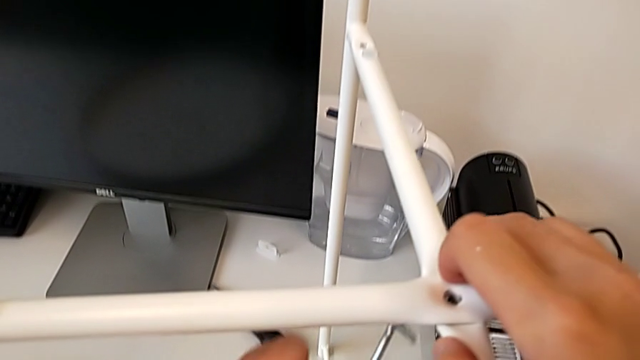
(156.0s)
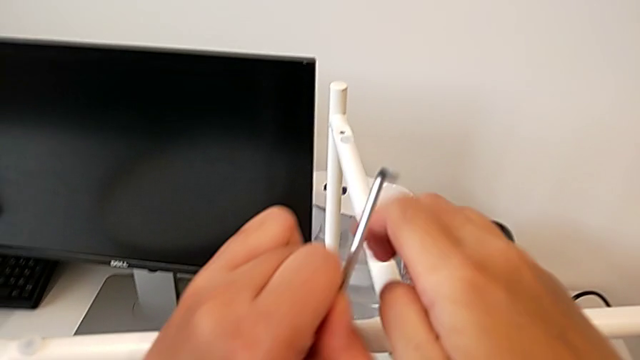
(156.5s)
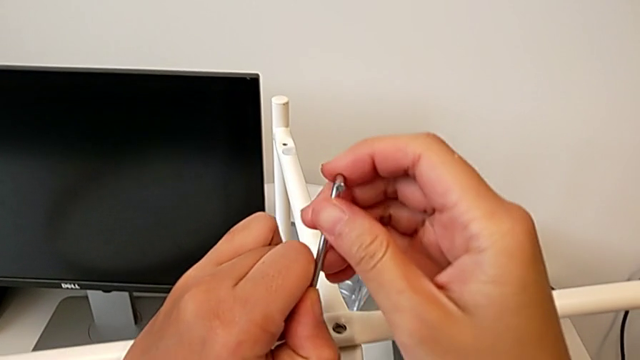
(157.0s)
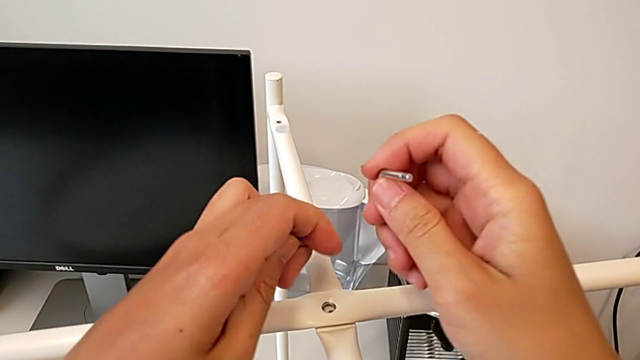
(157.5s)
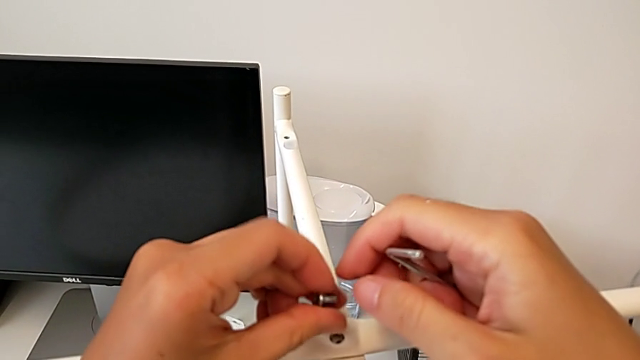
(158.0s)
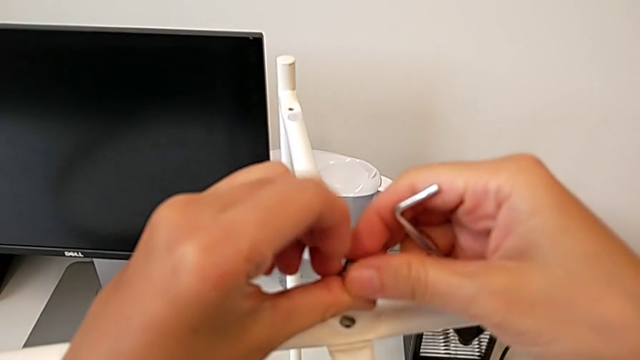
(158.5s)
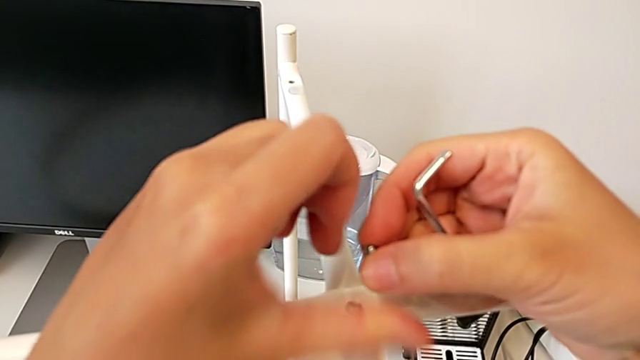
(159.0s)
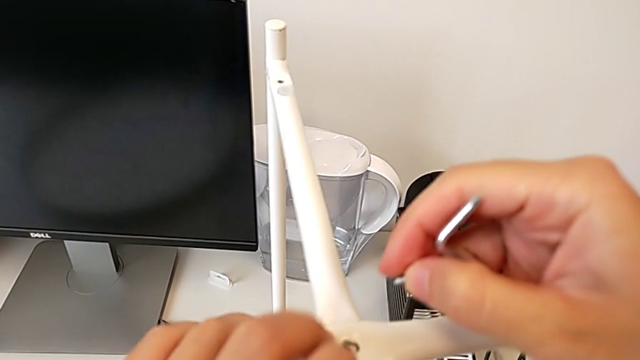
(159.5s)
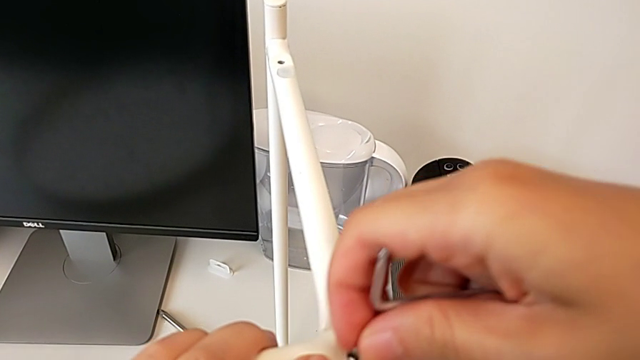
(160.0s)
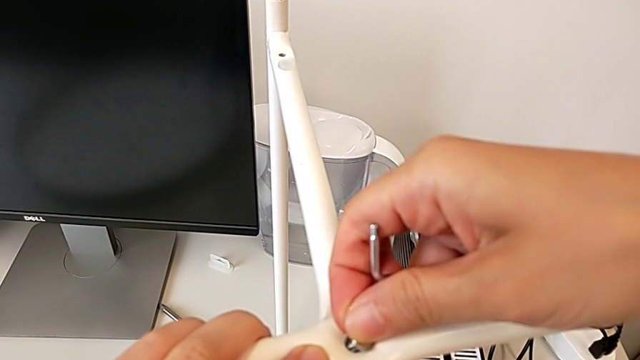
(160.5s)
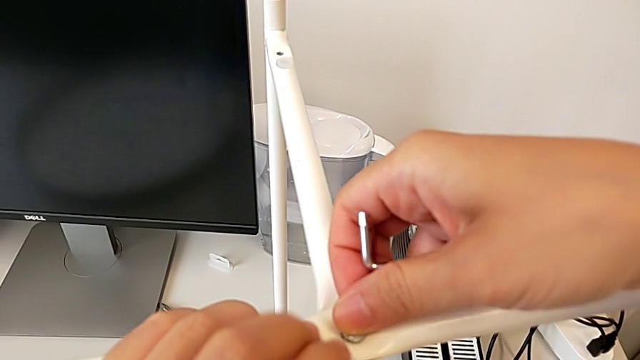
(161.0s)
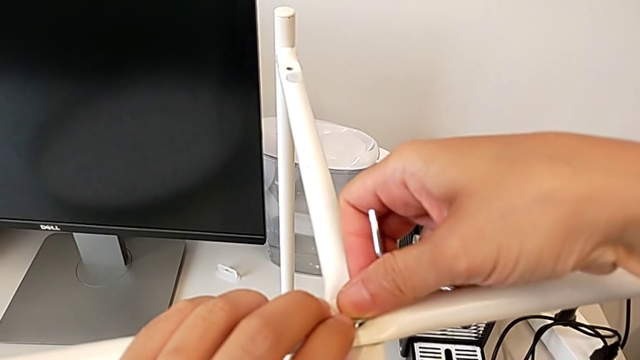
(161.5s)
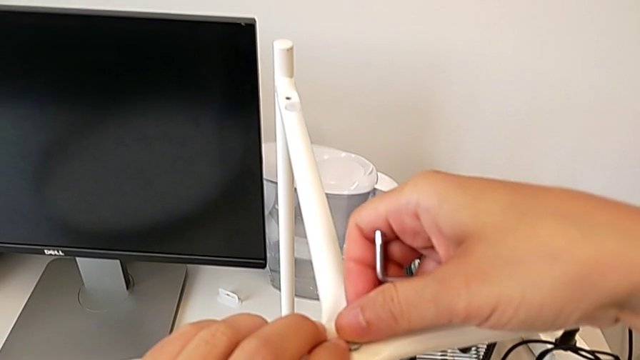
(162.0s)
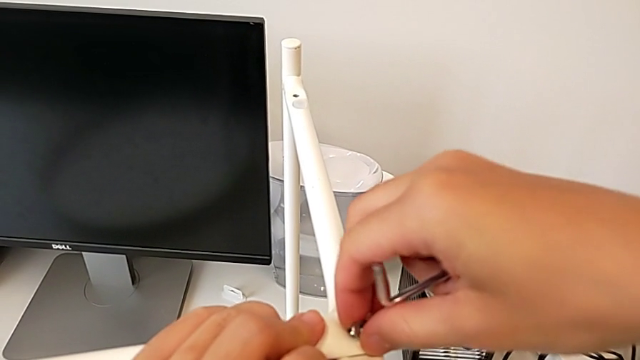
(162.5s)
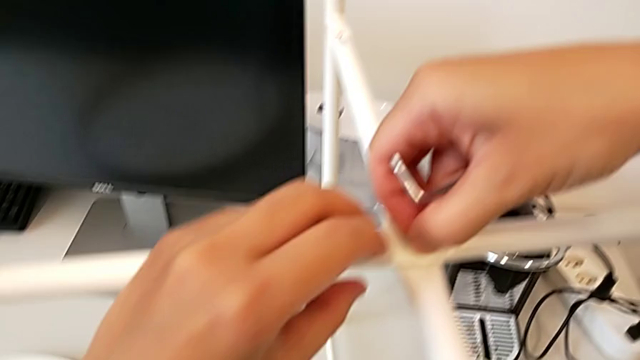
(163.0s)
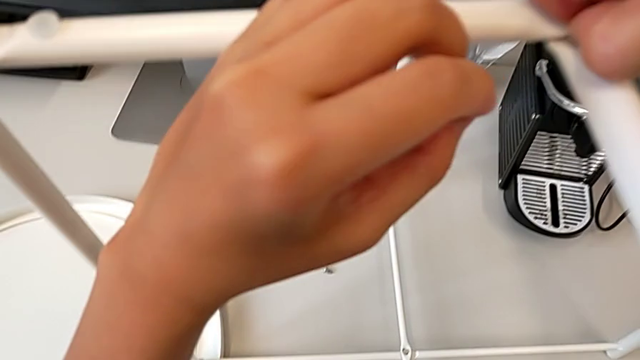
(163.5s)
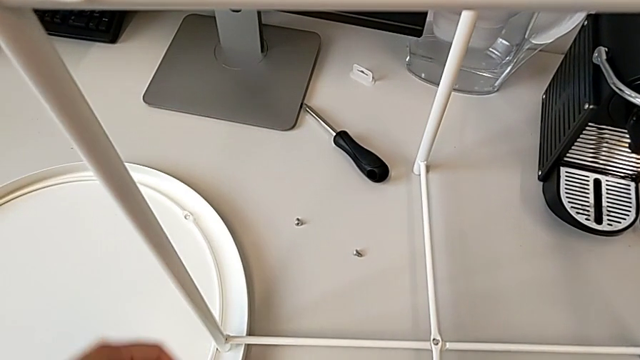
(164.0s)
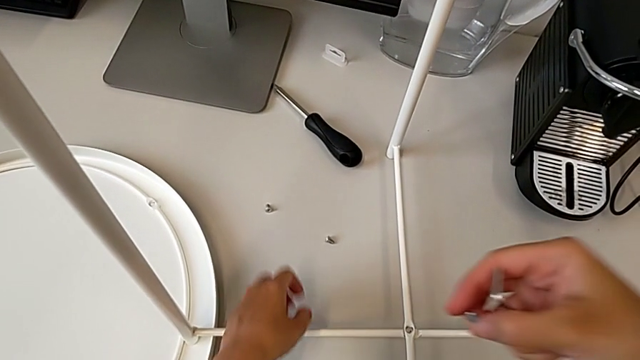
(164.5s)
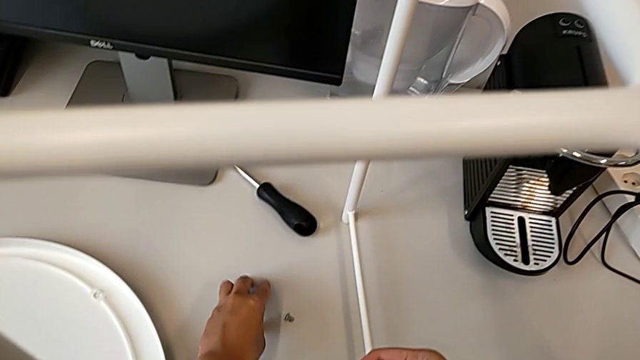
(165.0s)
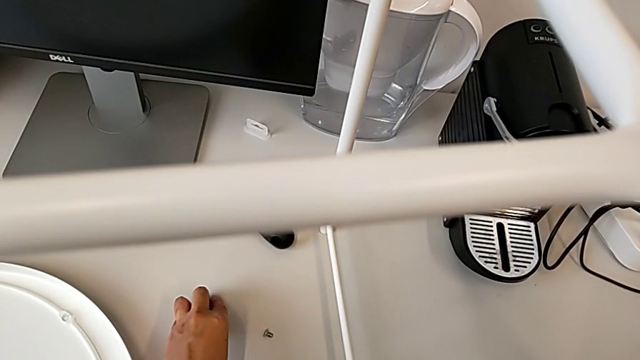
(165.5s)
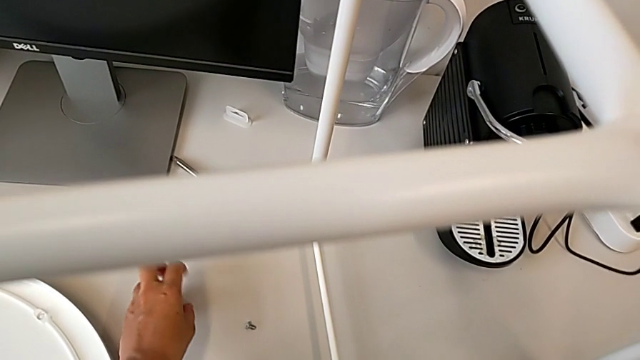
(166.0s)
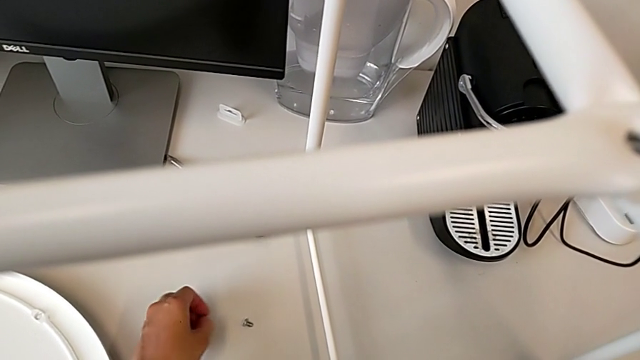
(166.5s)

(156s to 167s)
The camera wearer is screwing the top hex socket head of the legs. They grab the Allen wrench, grab the hex socket head, wrongly insert it, grabbing the wrong screw, withdraw it, approach it and grab it.

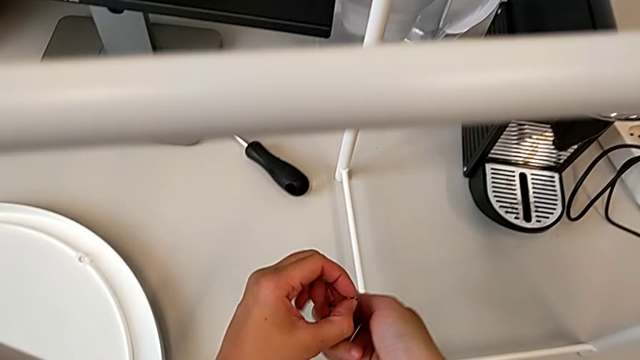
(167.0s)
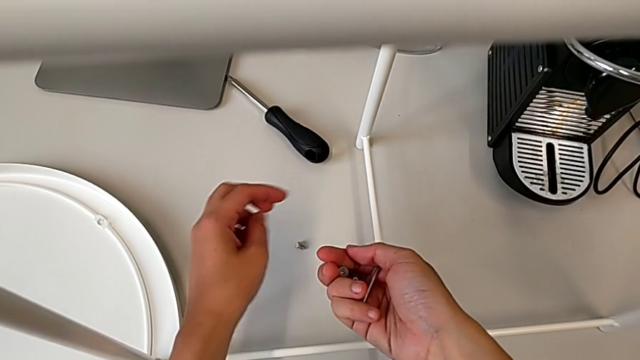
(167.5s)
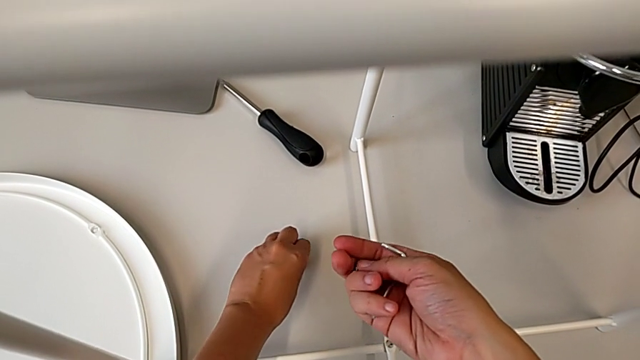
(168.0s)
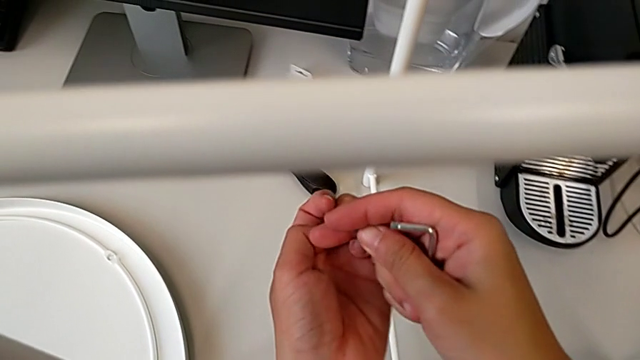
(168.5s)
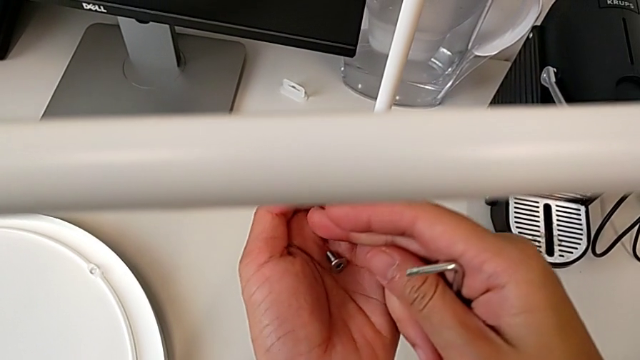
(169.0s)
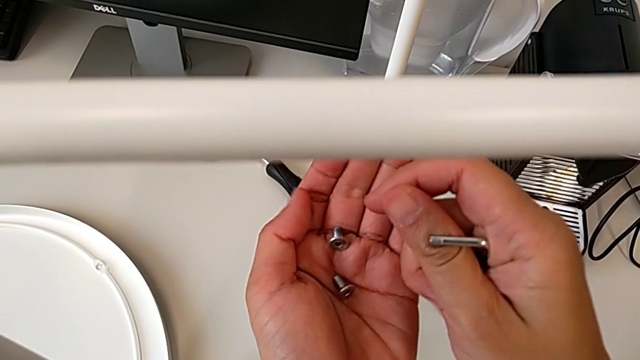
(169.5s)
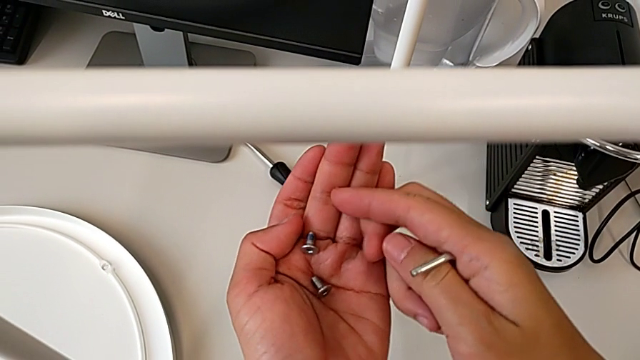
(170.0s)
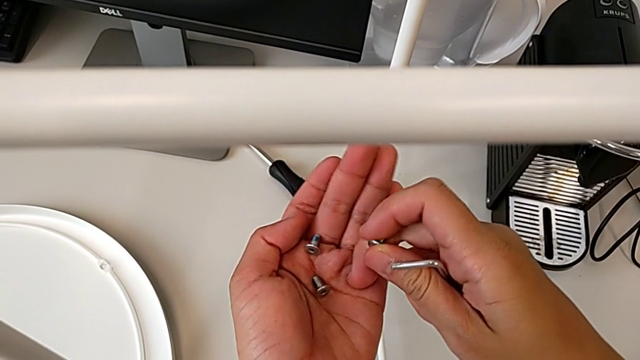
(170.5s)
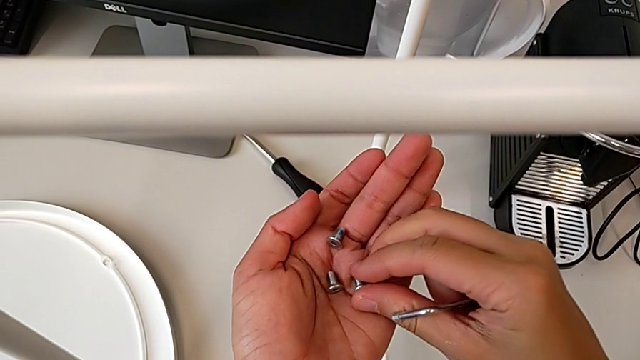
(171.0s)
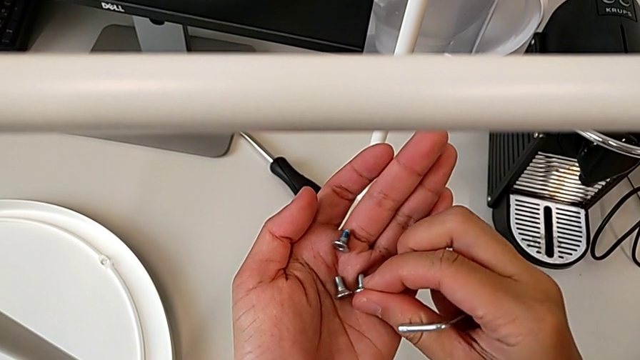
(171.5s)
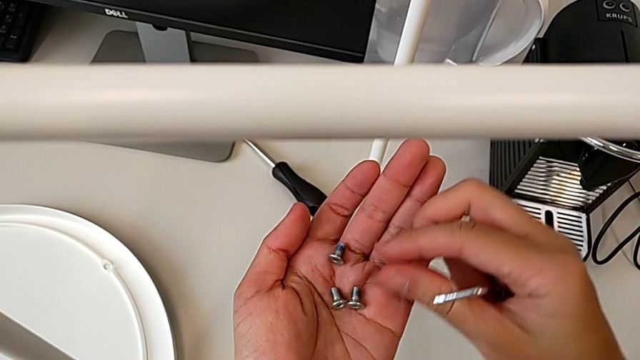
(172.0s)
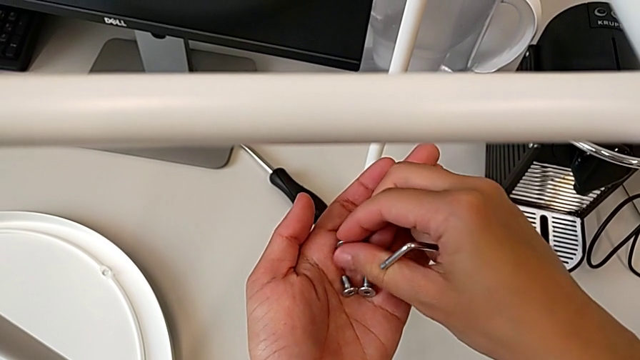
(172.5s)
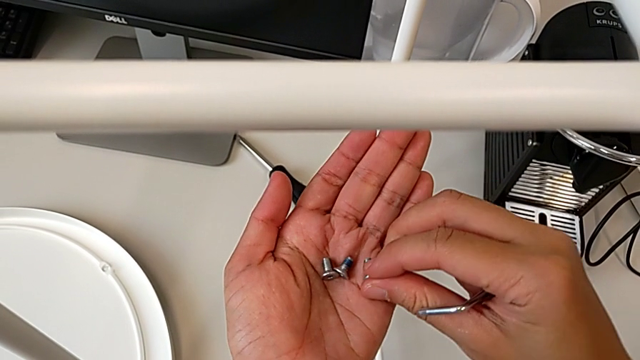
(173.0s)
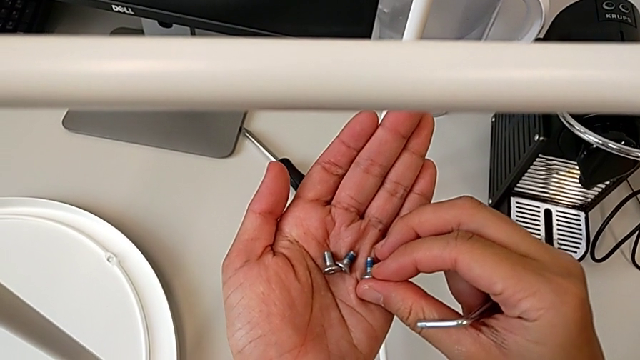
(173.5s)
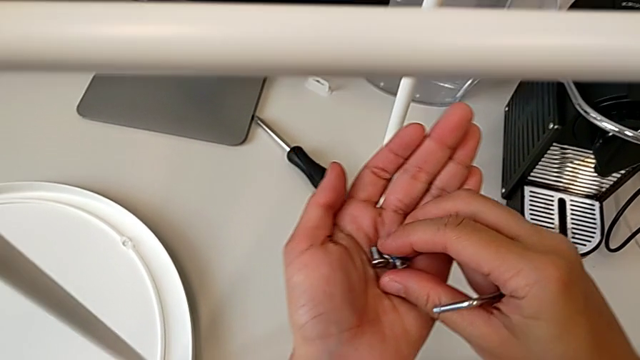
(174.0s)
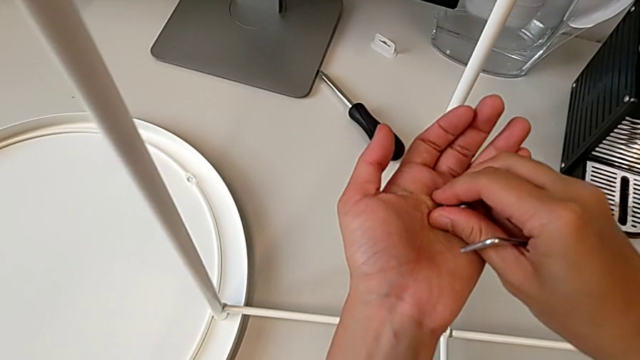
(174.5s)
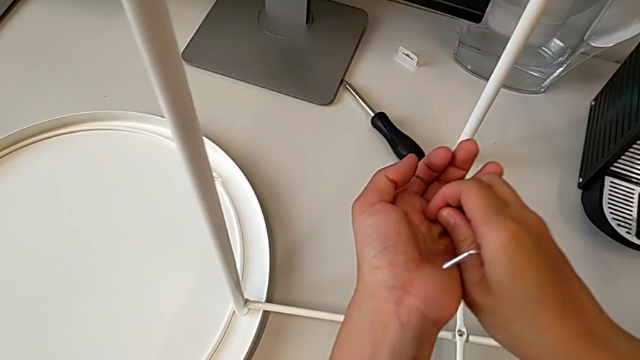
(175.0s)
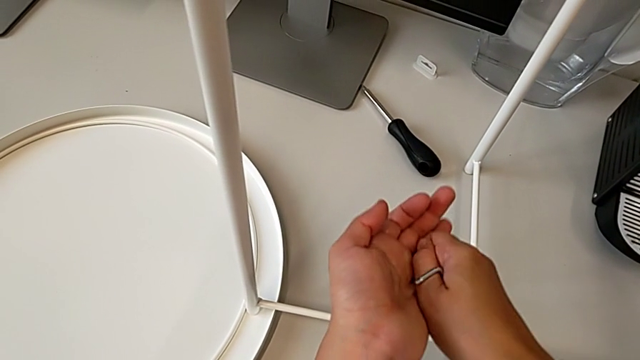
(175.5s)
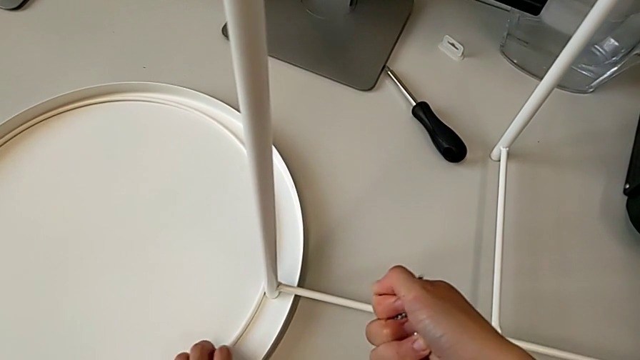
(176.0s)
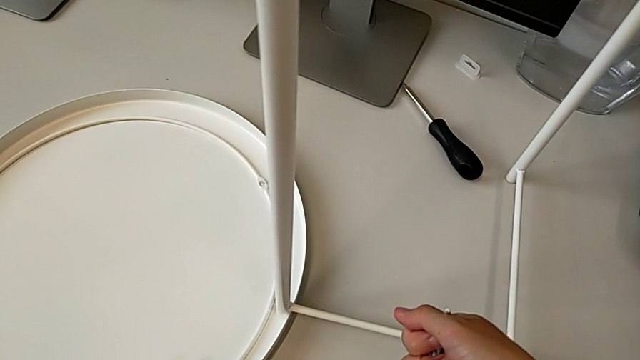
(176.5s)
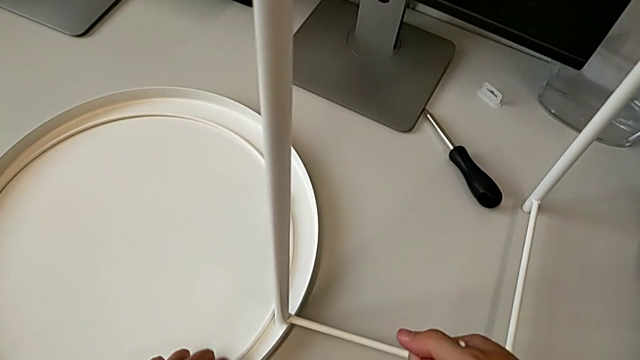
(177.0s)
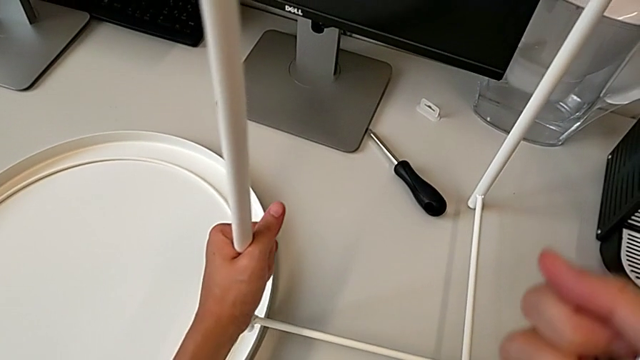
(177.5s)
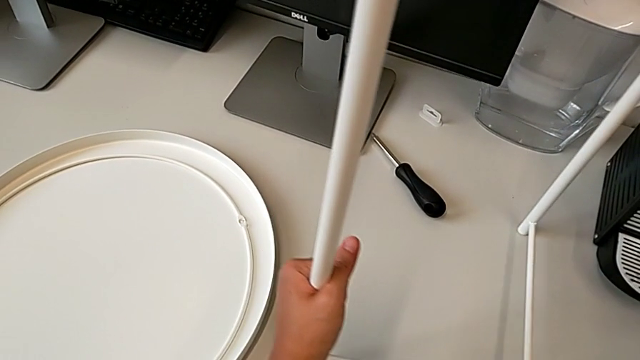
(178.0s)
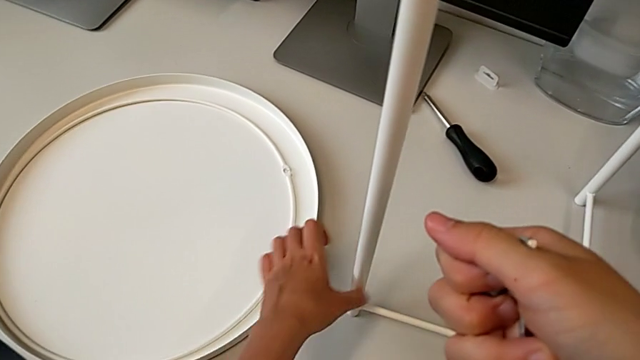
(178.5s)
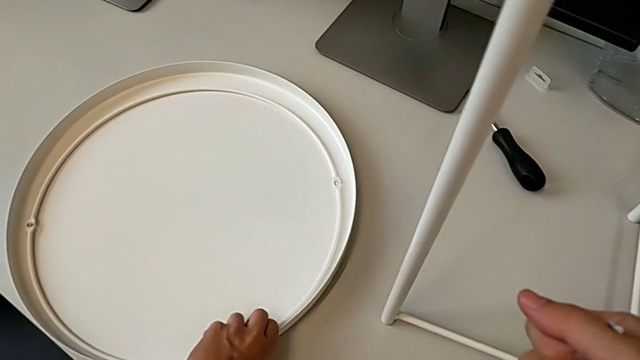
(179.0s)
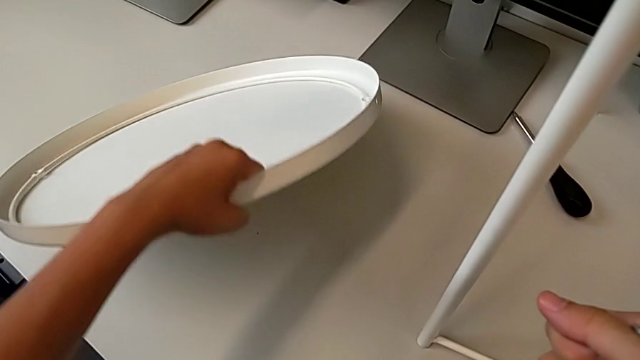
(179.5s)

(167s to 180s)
The camera wearer is screwing the top hex socket head of the legs. They grab the hex socket head twice, rotate it, place it, grab it twice, slide the tray, place the leg and grab the tray.
